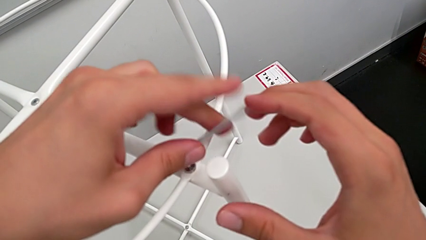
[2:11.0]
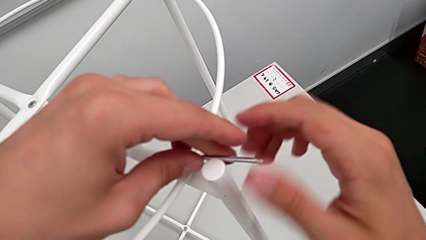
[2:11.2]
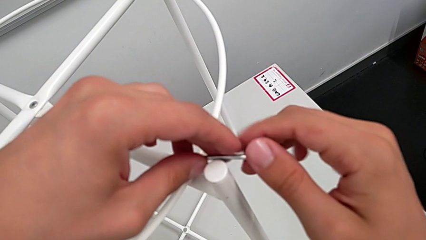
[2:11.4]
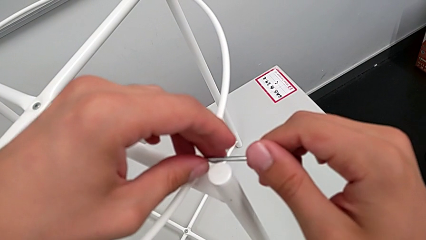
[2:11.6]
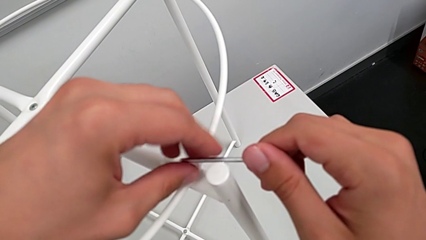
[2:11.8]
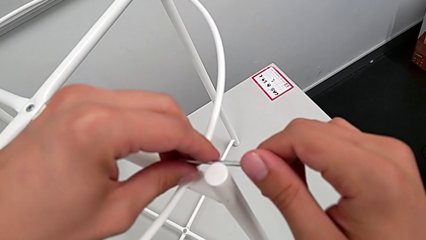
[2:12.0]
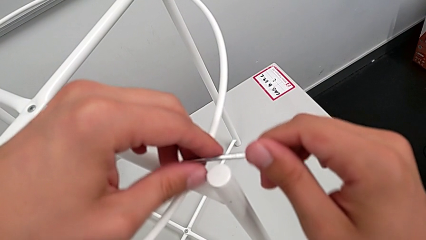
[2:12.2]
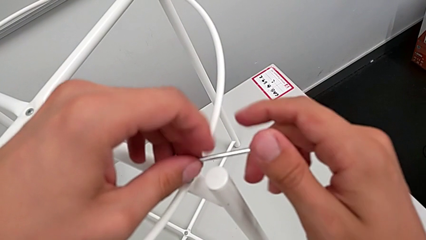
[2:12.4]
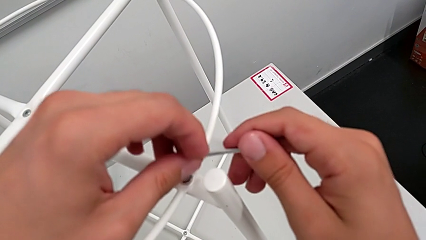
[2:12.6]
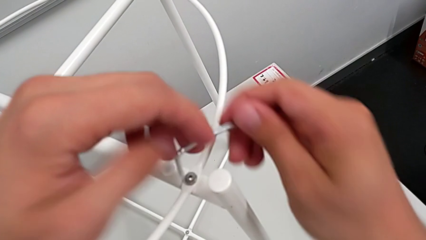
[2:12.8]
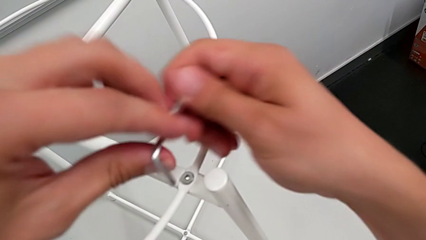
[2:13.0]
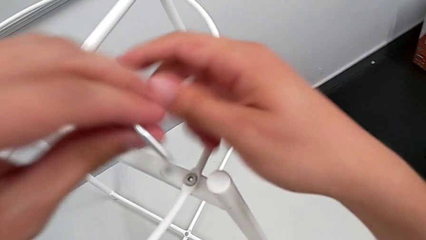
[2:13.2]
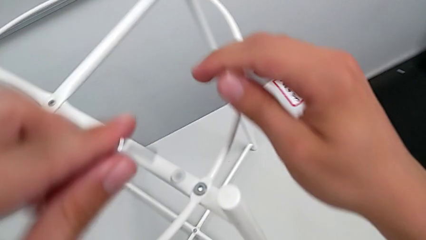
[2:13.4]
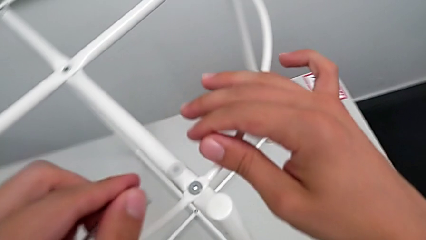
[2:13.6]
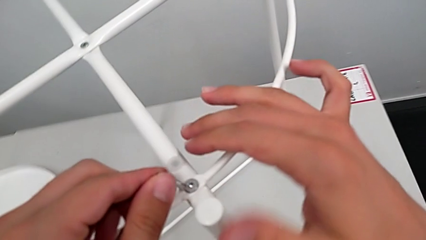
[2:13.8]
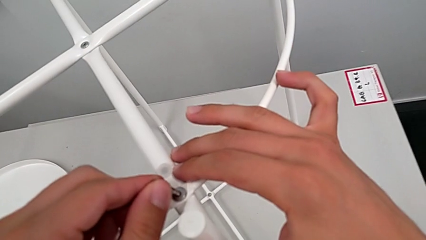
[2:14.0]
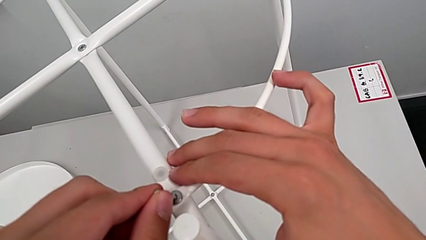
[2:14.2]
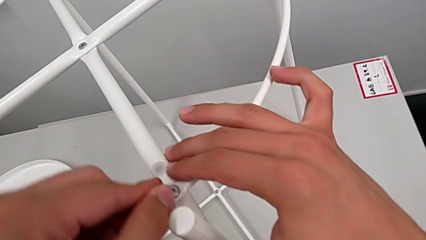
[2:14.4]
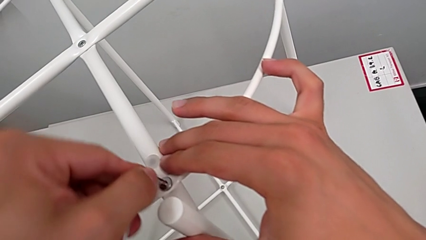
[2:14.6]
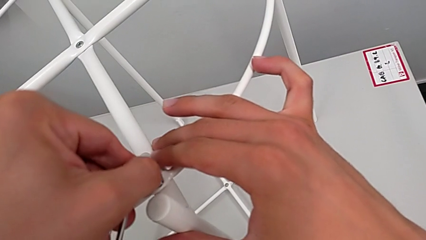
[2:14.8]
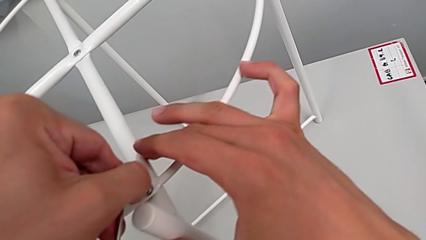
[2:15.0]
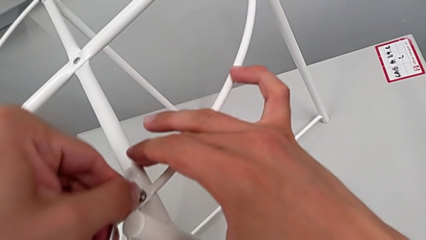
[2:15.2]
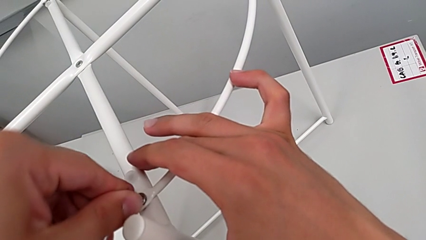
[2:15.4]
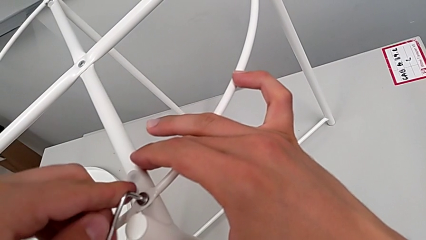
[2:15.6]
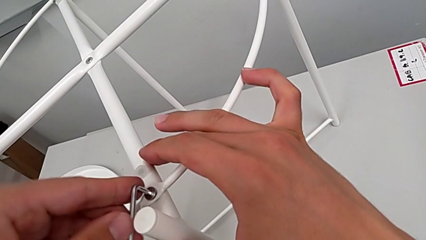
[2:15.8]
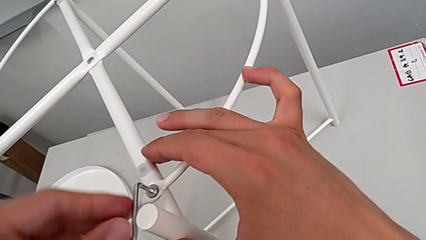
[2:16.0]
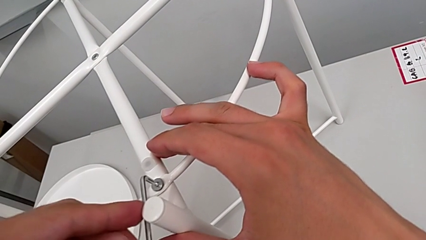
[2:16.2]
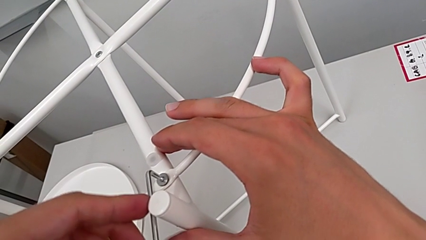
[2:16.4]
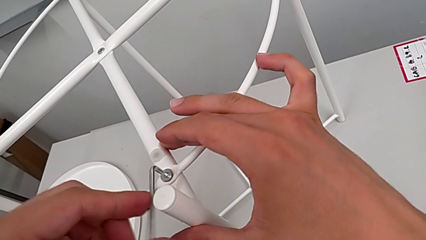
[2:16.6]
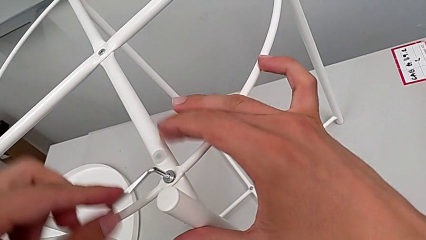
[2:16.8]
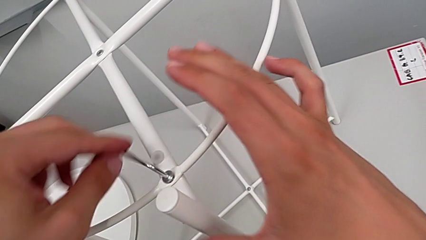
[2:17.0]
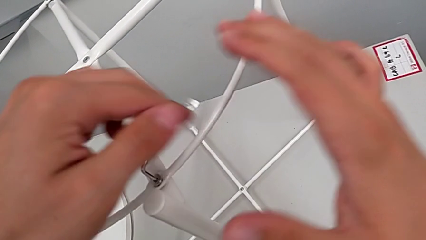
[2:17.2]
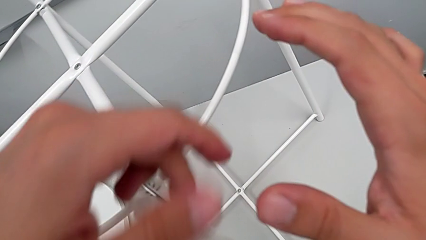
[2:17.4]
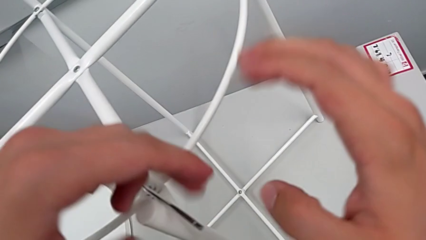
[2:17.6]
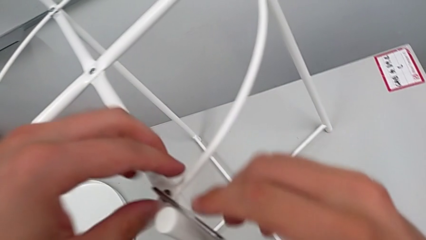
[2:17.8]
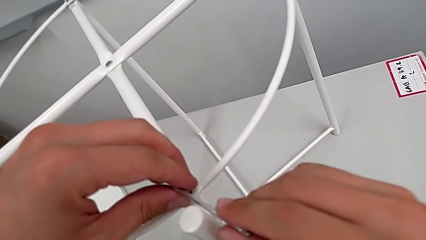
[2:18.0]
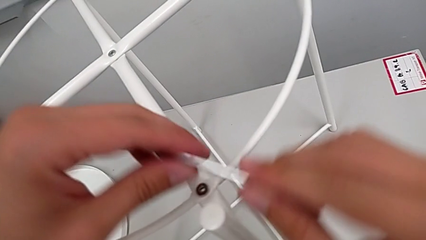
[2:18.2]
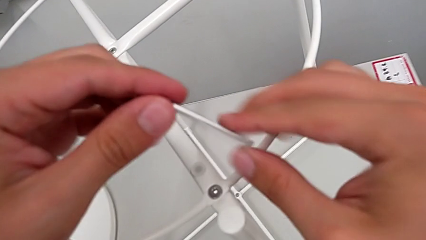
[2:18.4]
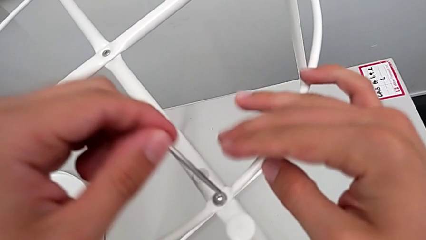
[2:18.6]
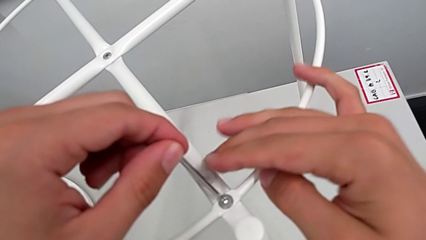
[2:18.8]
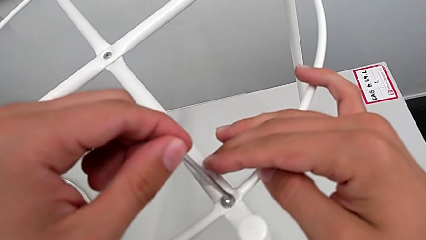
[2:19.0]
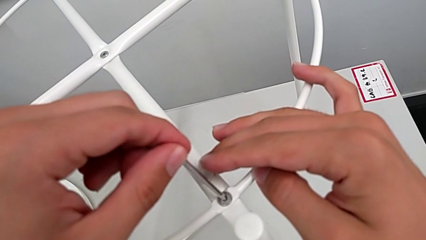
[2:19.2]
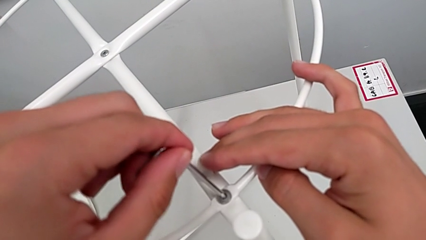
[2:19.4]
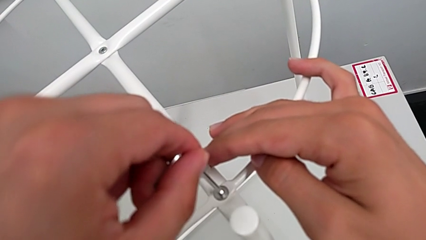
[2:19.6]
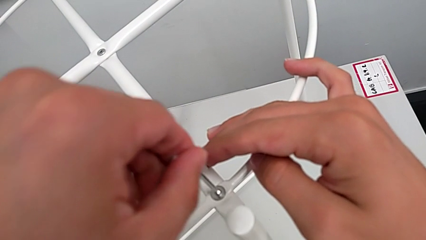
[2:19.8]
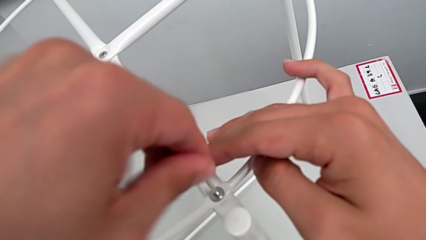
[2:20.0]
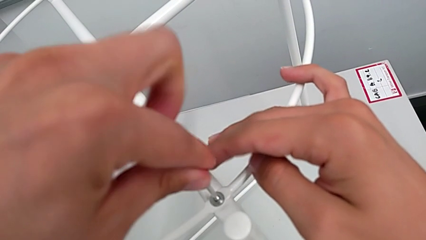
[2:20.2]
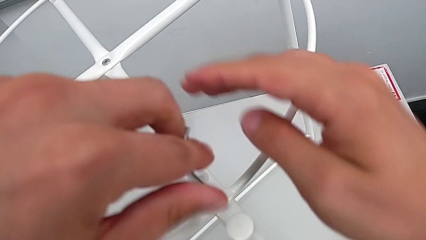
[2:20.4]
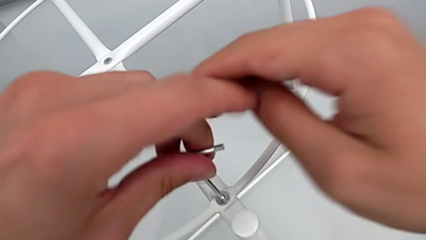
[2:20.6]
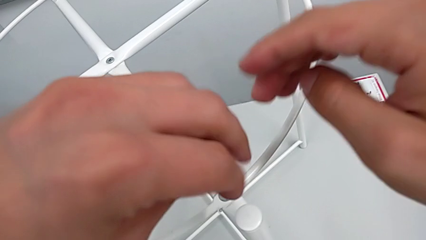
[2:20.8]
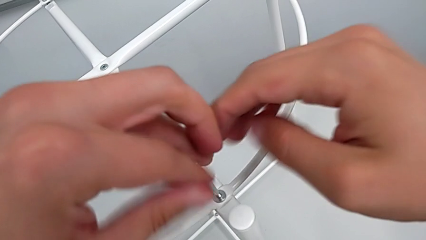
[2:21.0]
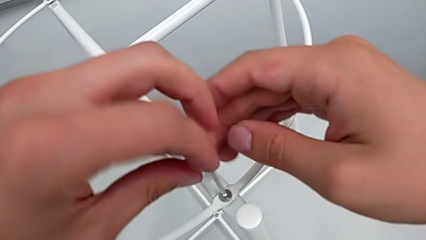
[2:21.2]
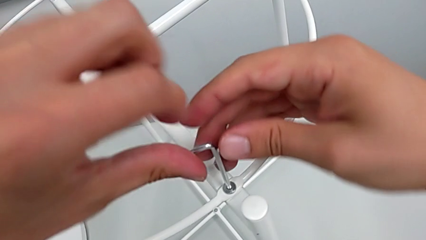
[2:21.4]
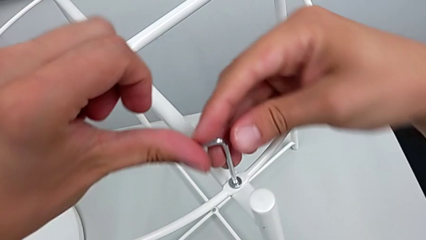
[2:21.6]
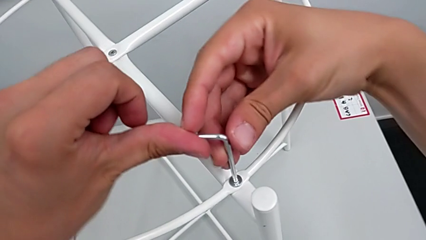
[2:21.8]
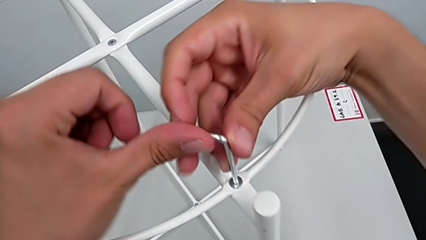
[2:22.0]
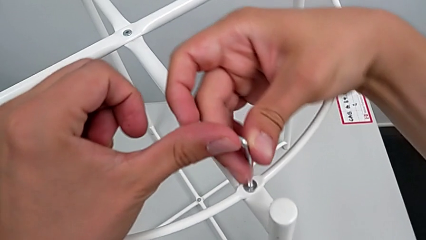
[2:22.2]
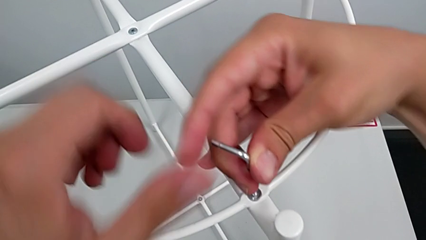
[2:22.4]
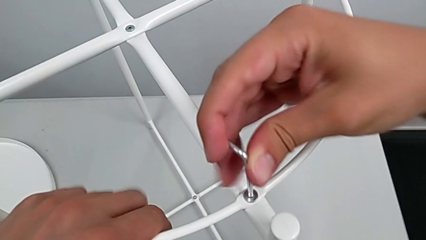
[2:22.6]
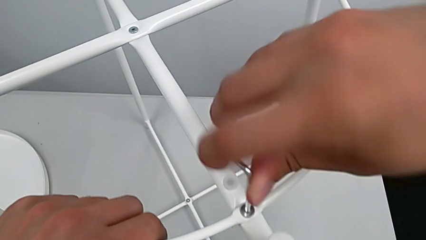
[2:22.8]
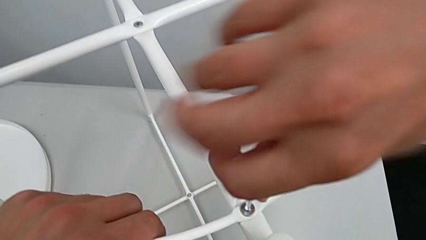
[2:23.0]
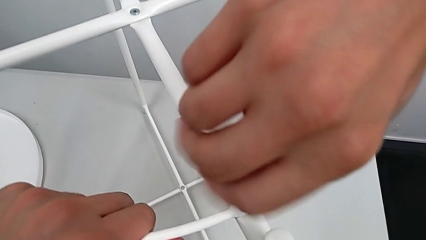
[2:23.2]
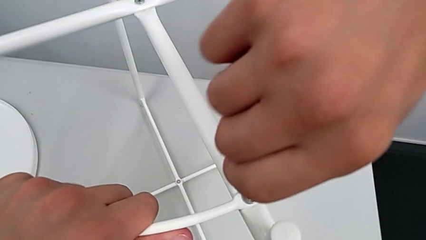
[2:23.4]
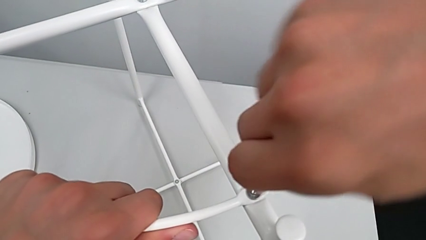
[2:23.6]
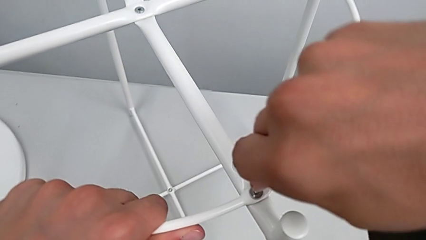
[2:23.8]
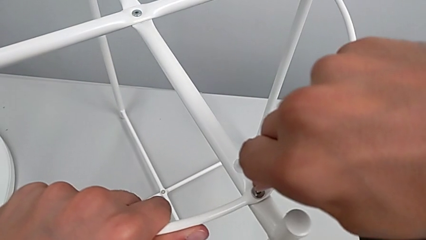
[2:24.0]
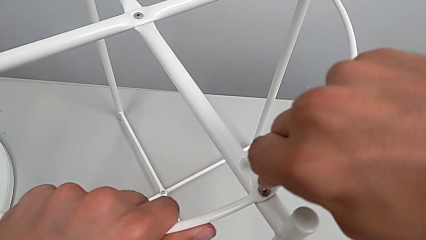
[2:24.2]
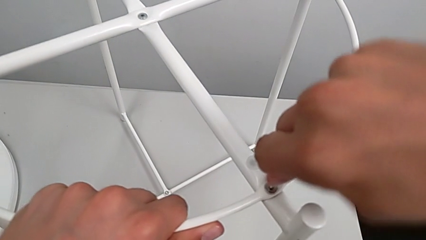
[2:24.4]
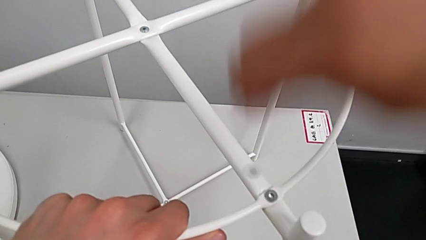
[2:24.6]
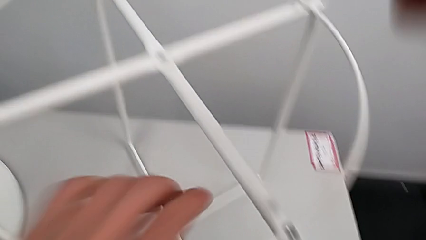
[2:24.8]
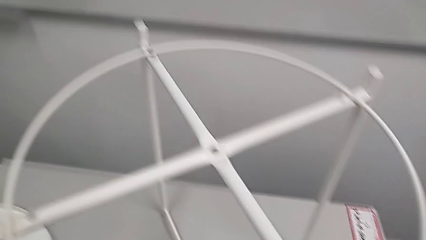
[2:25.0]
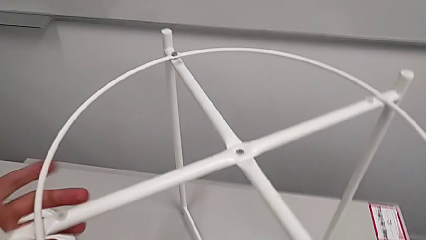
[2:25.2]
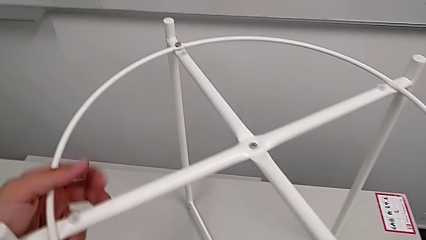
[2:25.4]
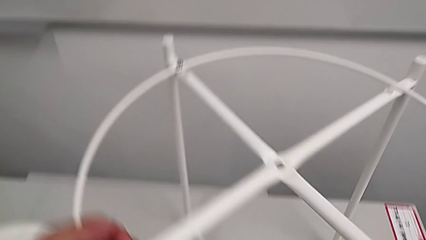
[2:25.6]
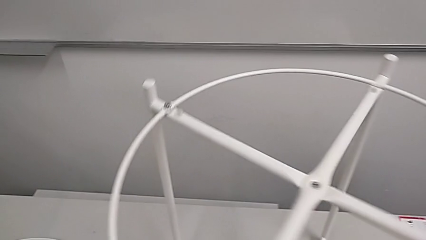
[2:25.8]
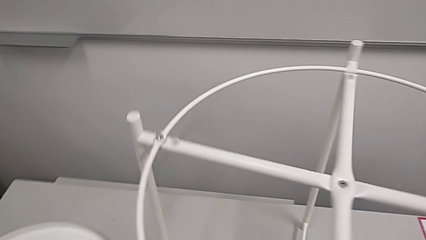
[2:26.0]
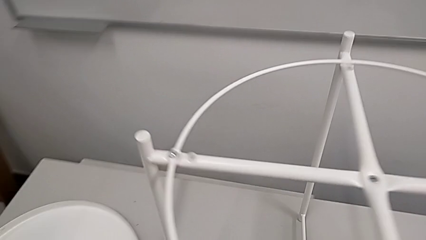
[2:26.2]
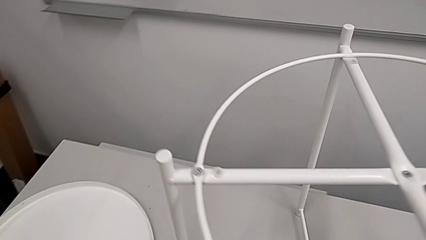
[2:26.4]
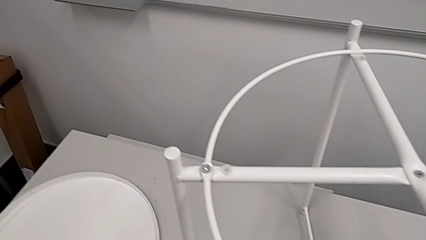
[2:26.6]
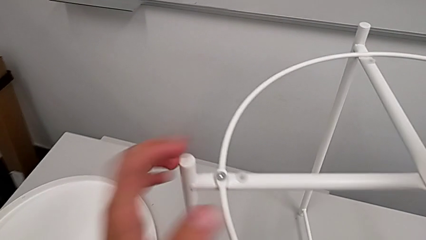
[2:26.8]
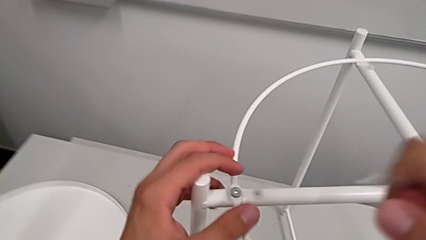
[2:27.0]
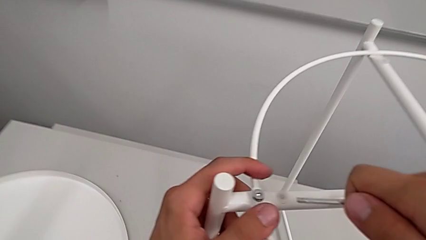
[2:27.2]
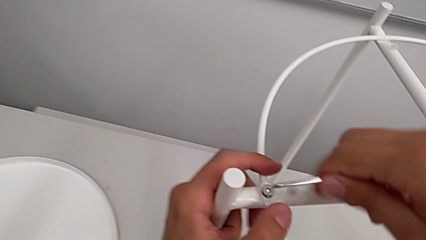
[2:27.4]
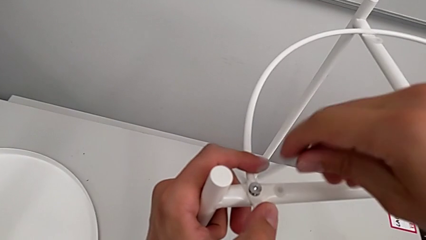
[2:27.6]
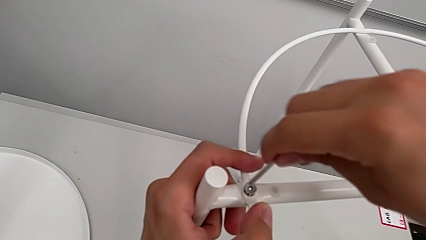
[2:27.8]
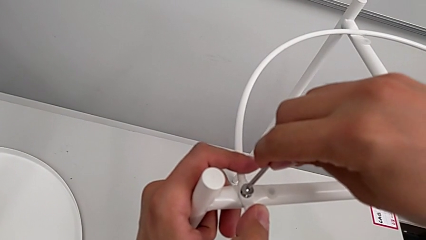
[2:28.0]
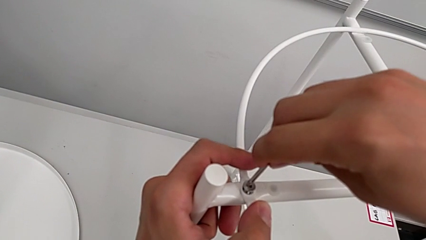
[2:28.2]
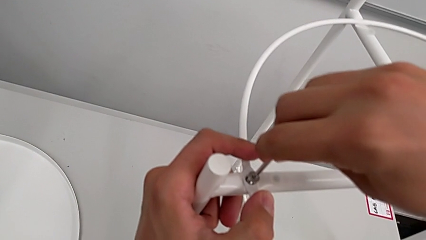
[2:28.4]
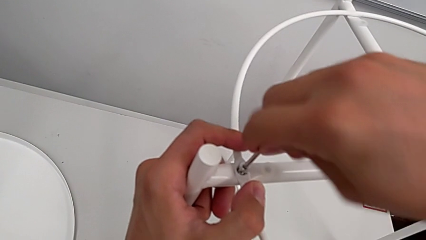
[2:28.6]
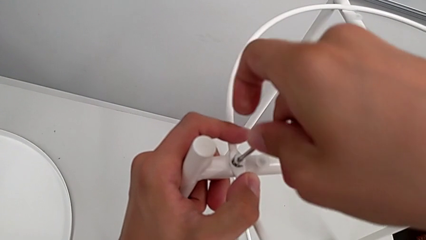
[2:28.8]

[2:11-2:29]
The camera wearer is screwing the circle into place. They keep screwing the hex socket head, withdraw the Allen wrench, rotate the tray table and insert the Allen wrench.
